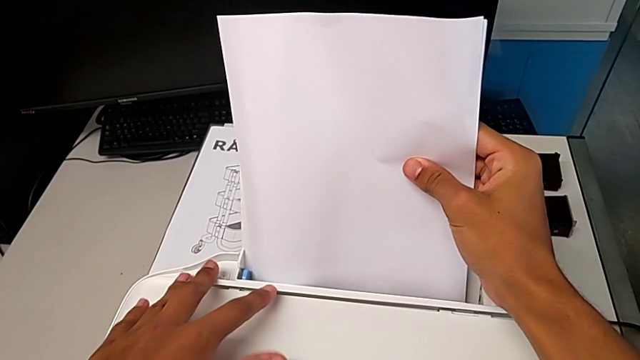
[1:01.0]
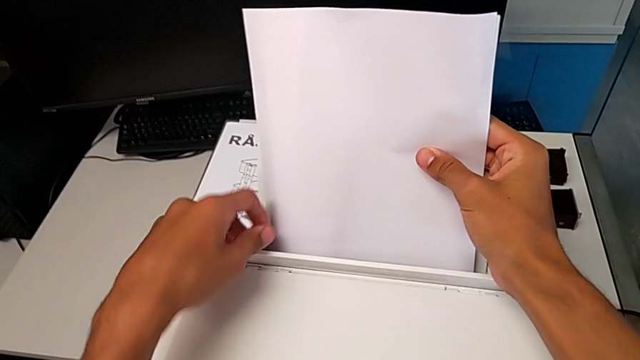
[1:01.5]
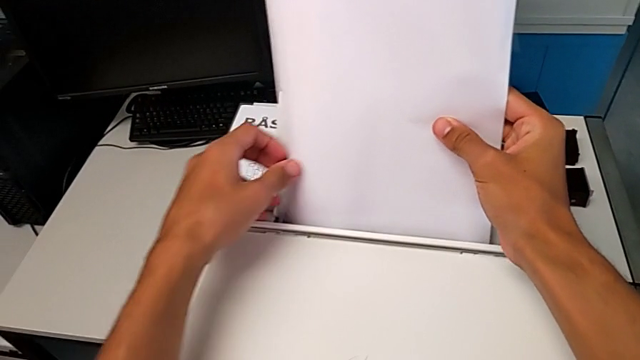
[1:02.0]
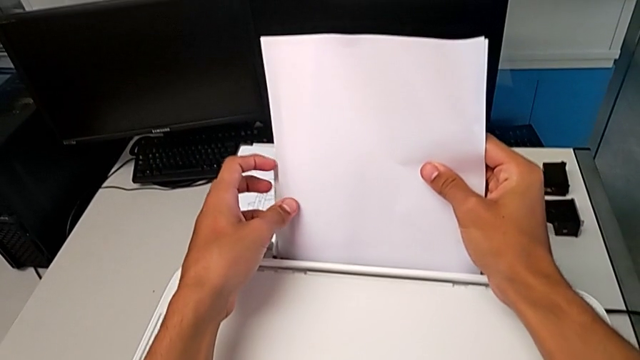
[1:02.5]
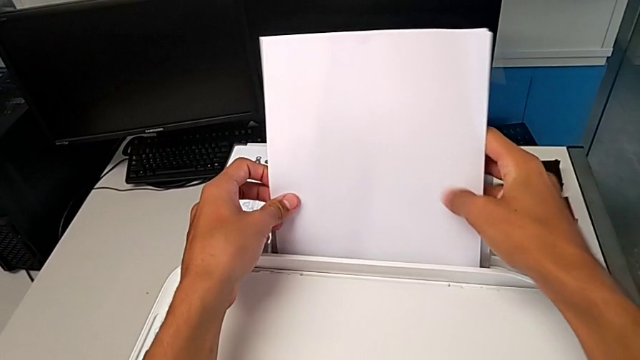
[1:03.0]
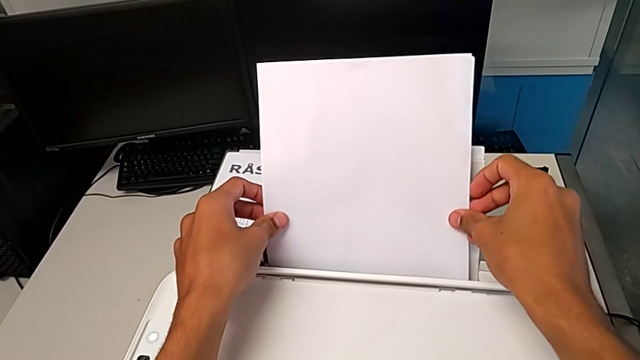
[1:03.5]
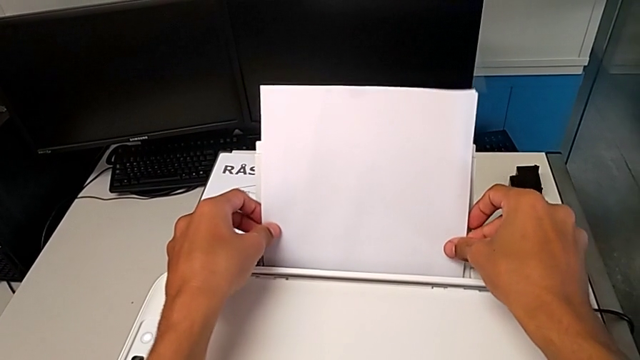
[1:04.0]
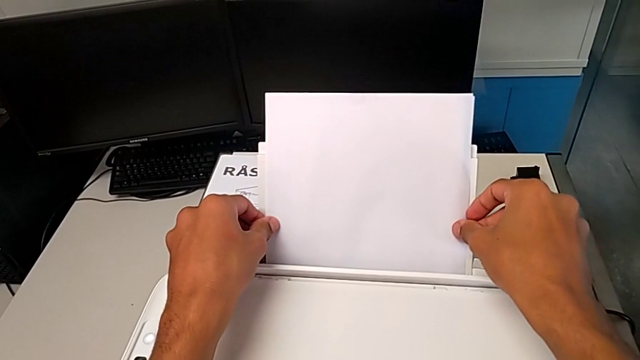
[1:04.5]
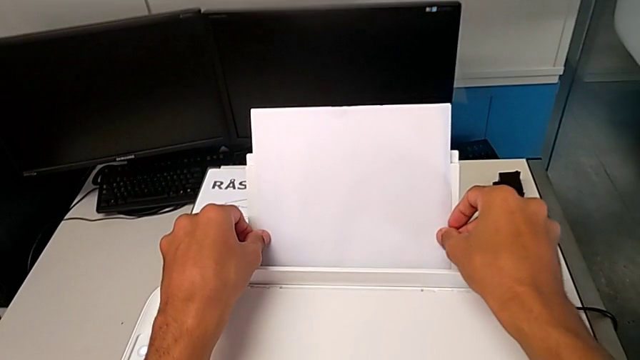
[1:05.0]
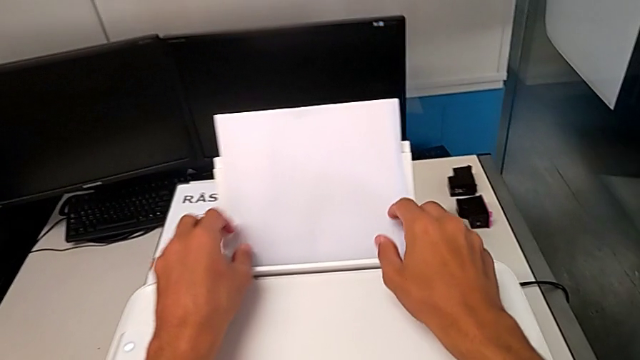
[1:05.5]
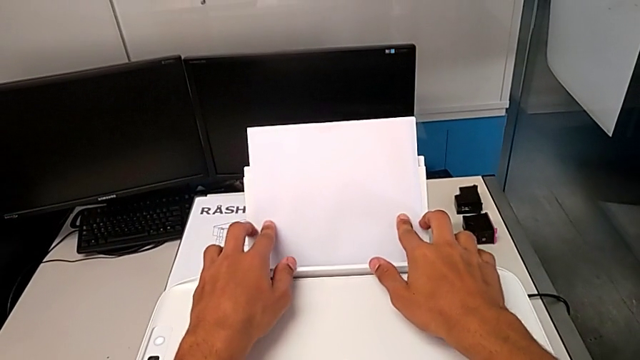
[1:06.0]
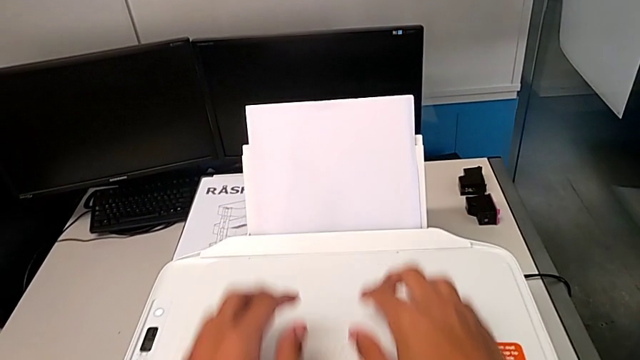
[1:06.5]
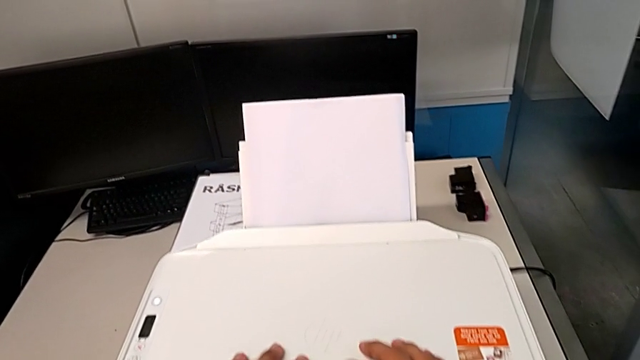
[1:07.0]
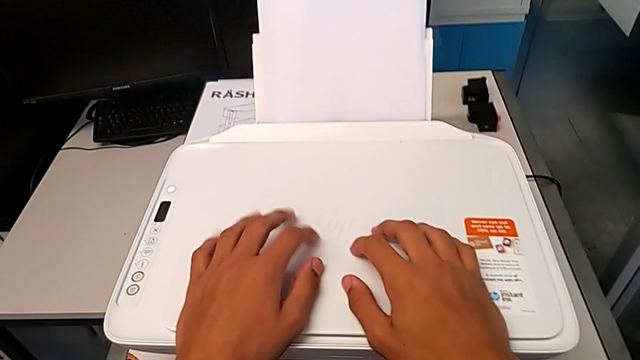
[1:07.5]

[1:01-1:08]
The camera wearer is putting a paper stack in the printer. They align the paper stack and close the tray shield.

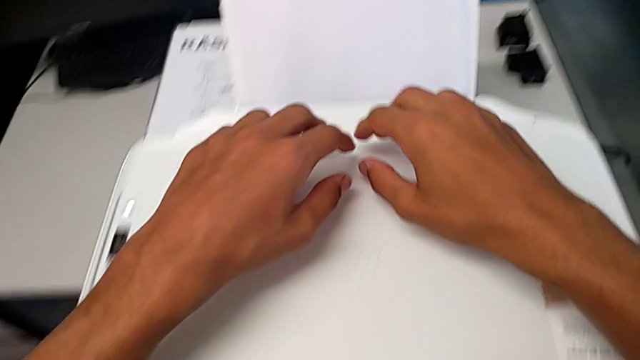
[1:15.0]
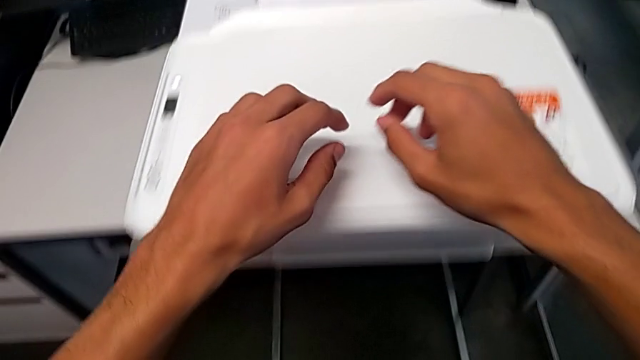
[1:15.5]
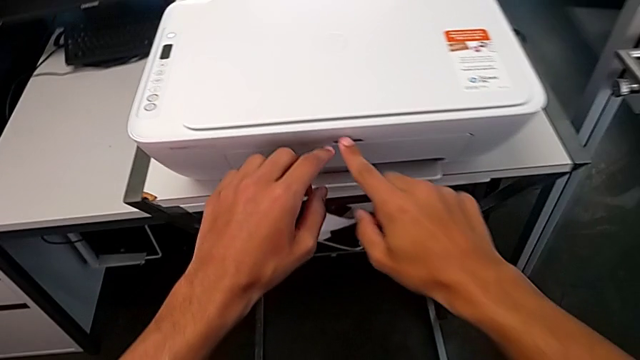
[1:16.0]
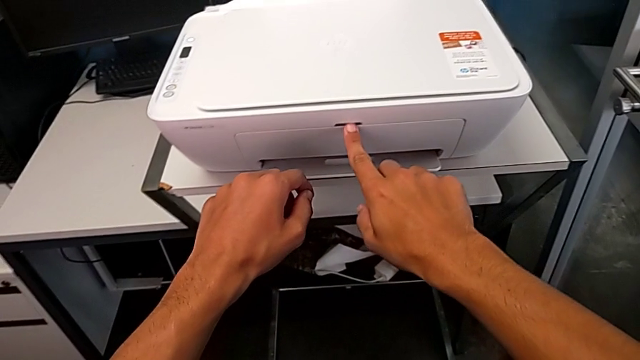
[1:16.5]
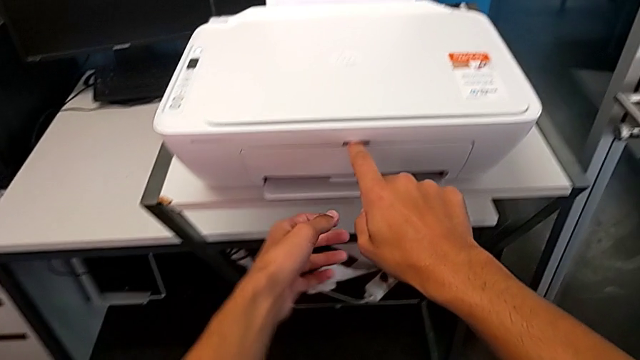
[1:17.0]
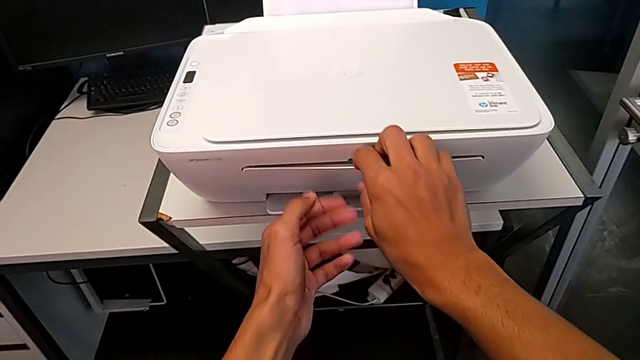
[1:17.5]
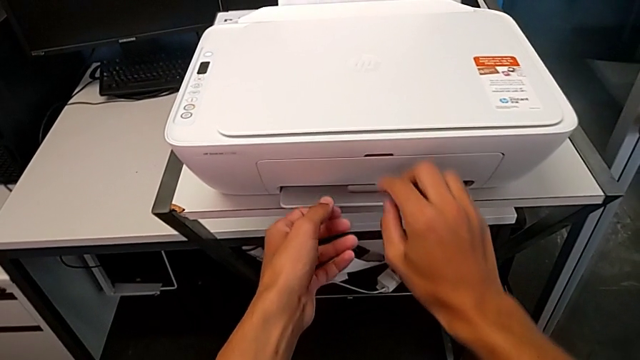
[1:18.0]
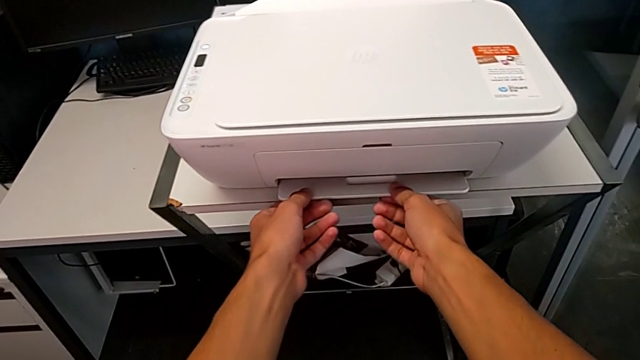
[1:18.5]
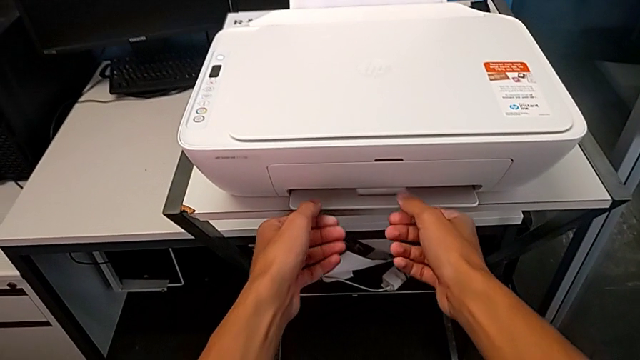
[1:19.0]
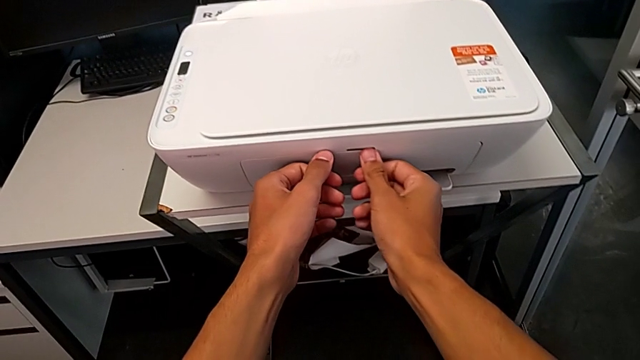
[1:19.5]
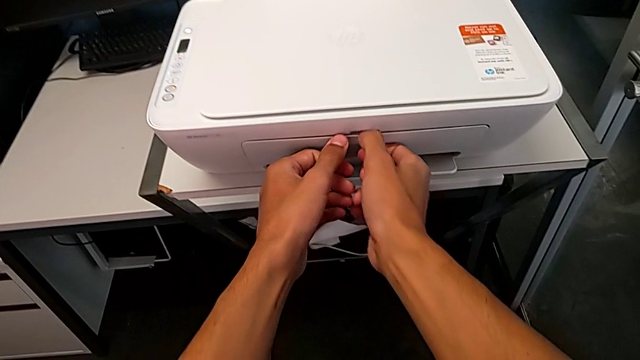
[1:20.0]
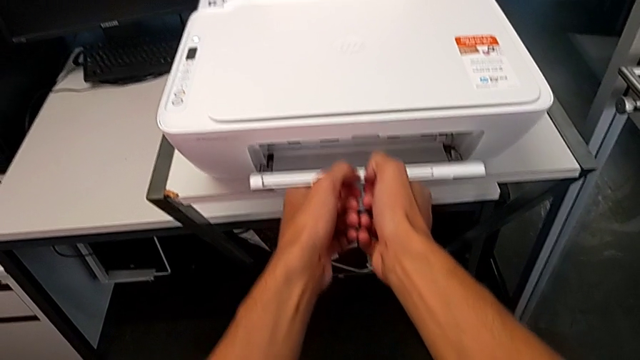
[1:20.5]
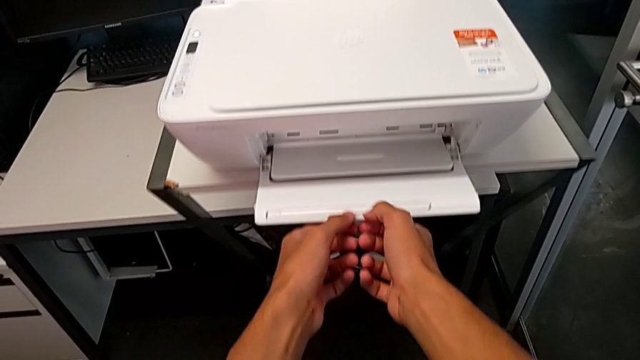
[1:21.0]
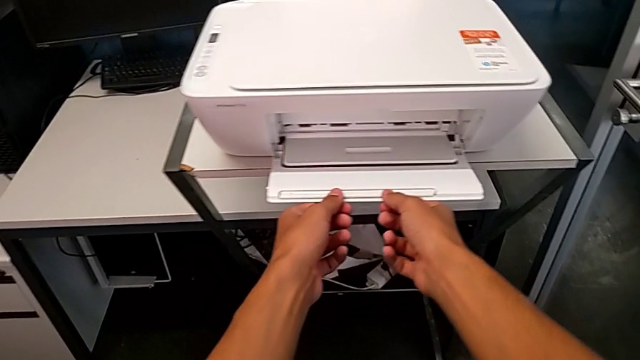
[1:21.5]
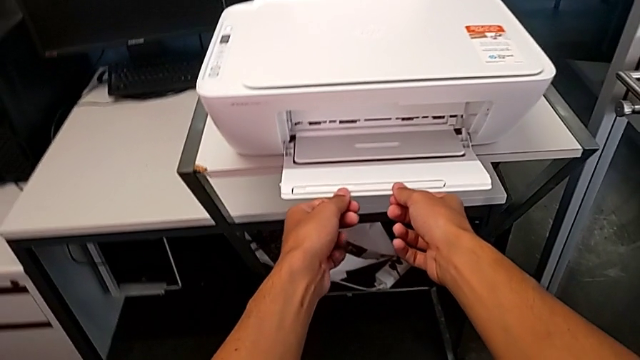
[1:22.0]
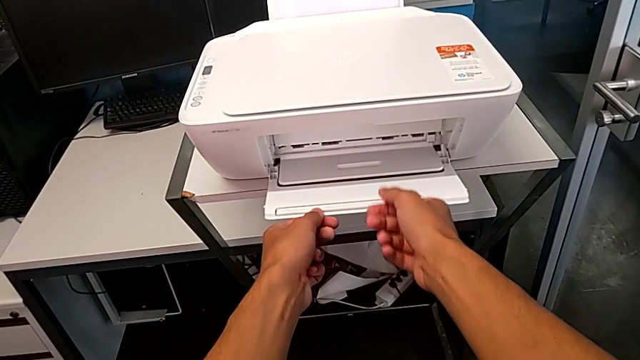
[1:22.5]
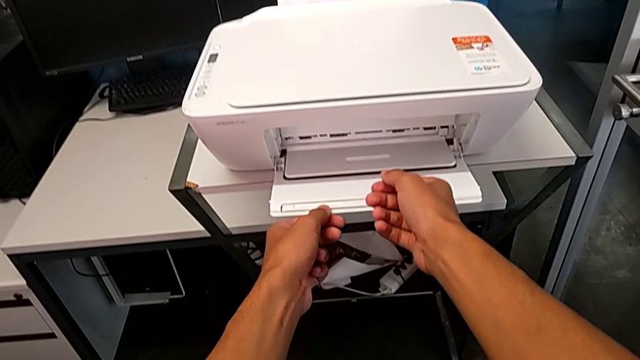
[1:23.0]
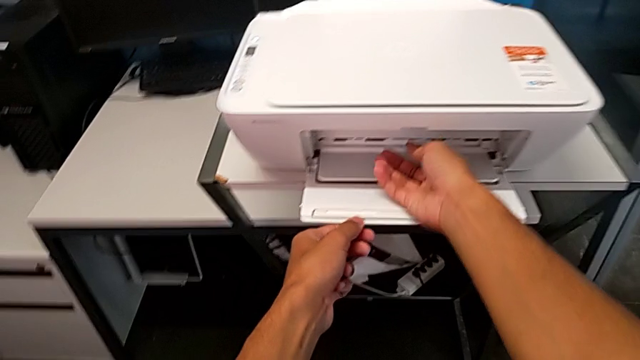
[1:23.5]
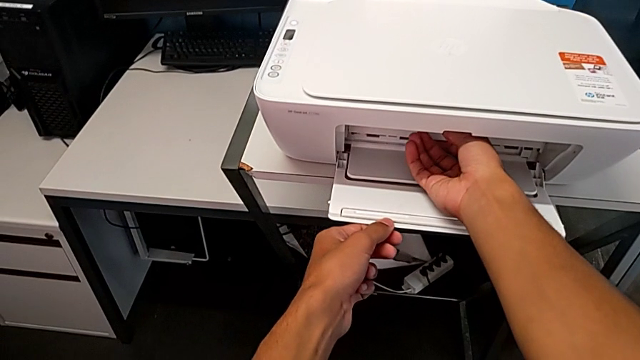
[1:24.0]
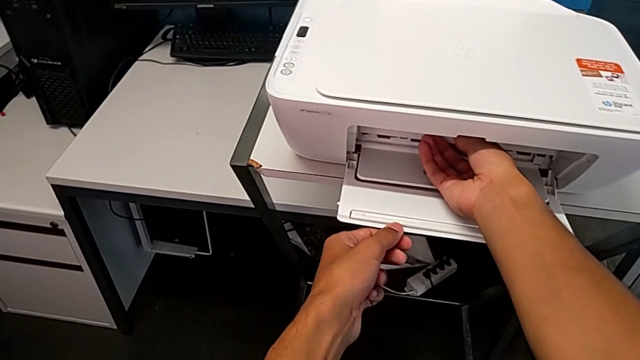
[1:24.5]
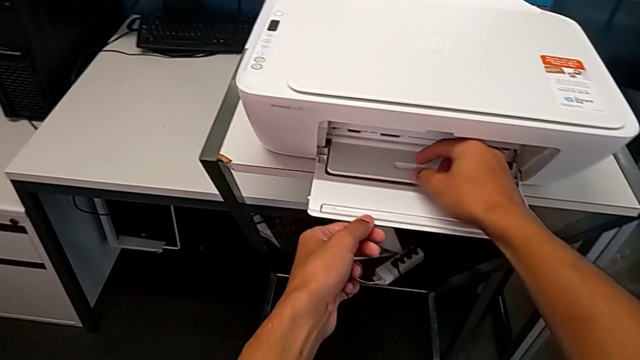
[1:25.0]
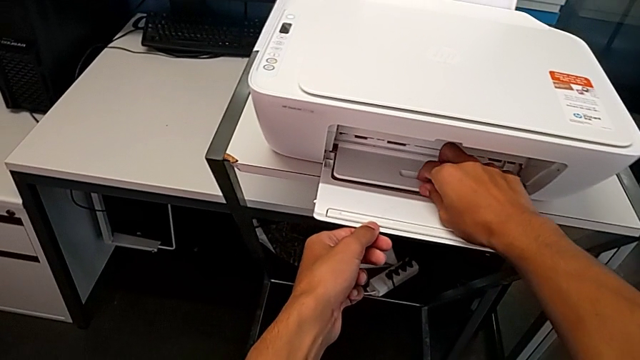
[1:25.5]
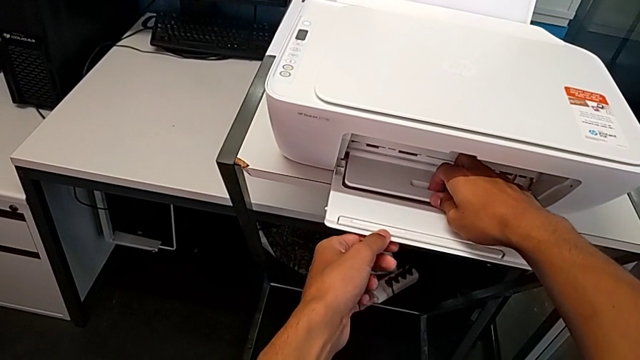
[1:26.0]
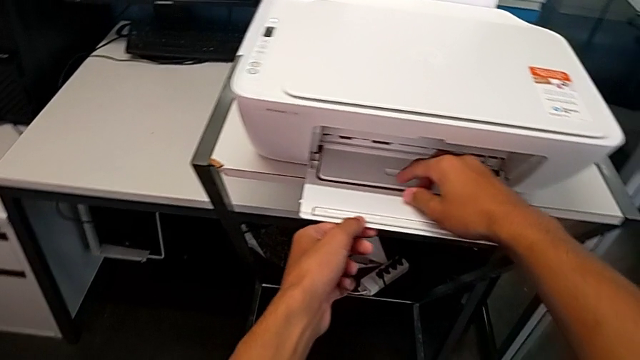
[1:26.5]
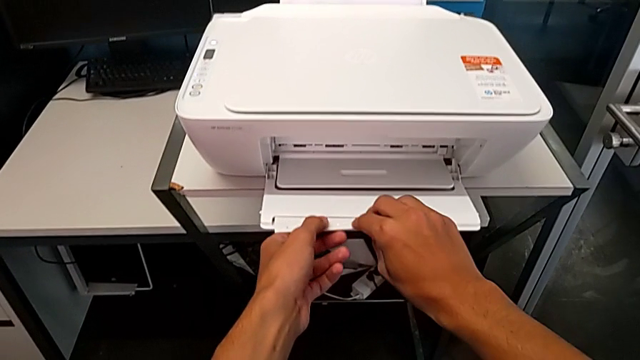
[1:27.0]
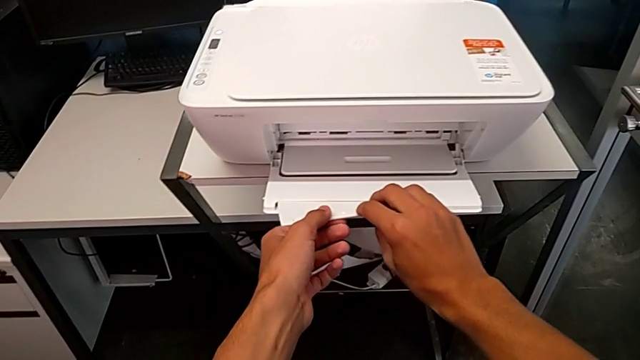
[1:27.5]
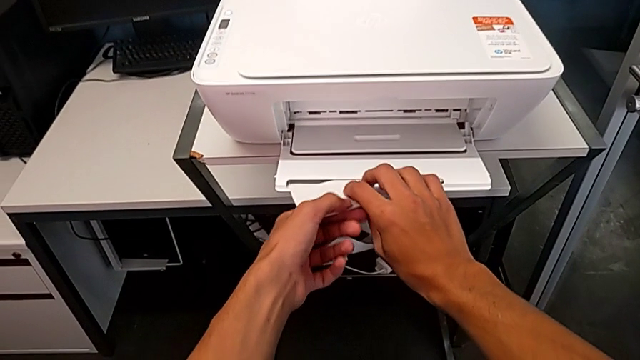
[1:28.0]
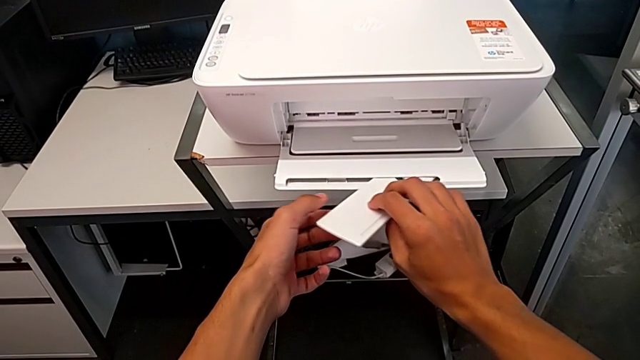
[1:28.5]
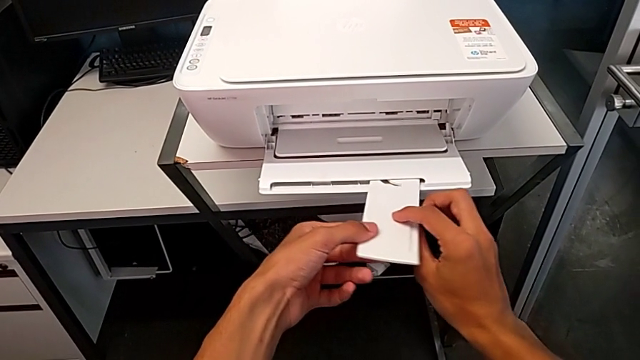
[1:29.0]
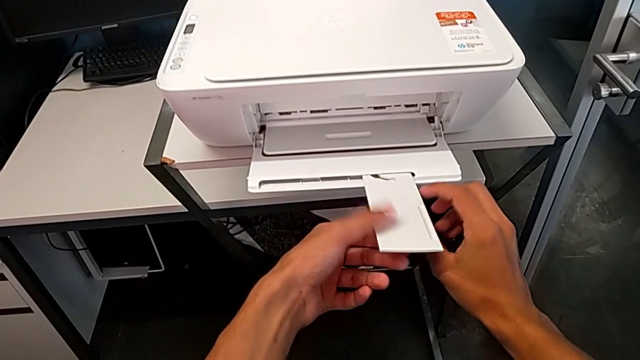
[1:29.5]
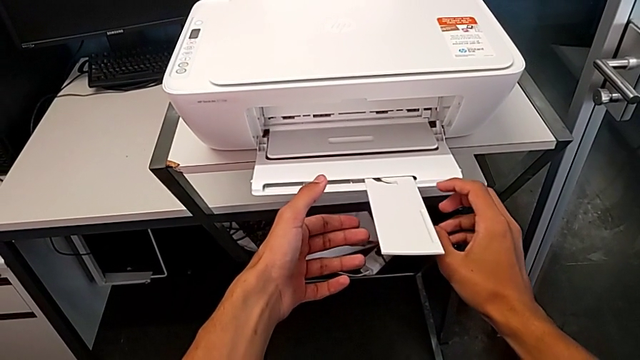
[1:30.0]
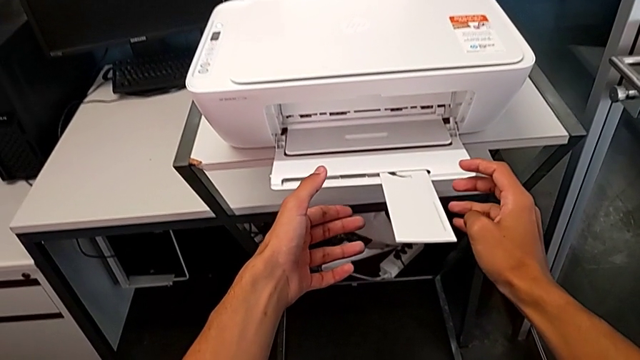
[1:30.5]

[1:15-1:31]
The camera wearer opens the output tray of the printer. They grab the extending paper tray, pull it and wrongly pull the front printer. They grab the extending paper tray, pull it, open it, grab the folding paper tray, pull it and open it.
